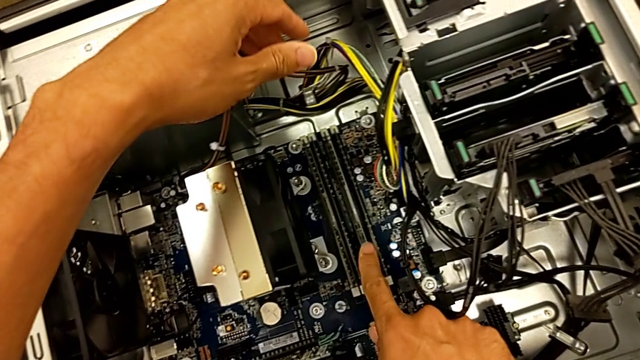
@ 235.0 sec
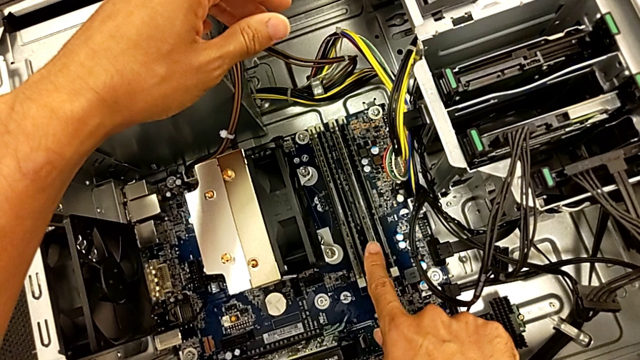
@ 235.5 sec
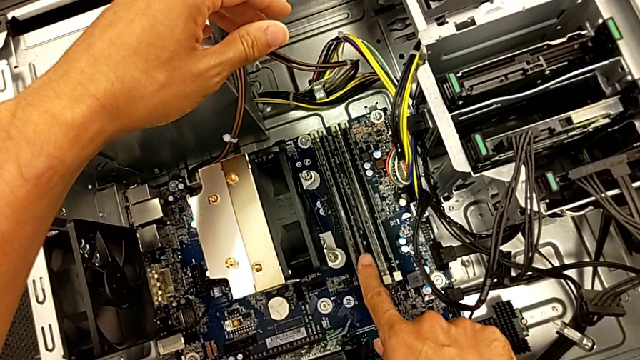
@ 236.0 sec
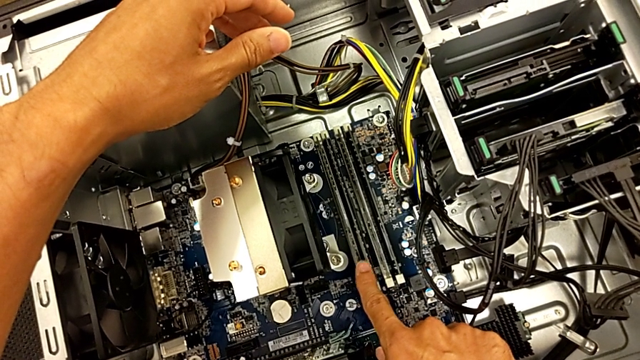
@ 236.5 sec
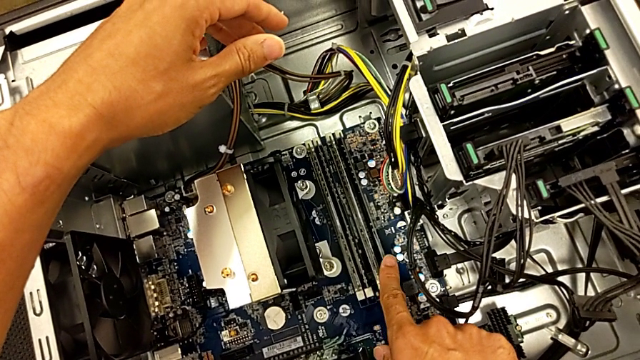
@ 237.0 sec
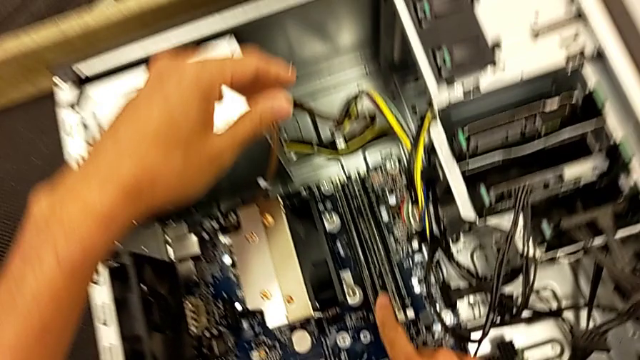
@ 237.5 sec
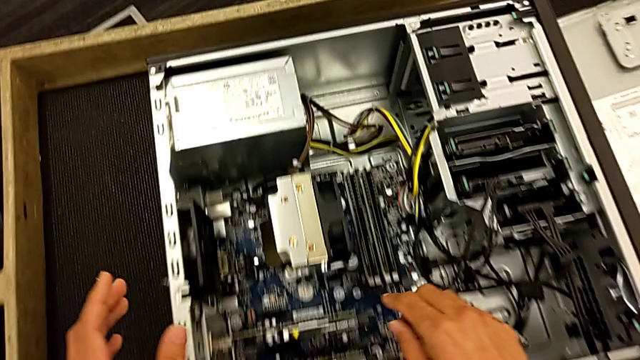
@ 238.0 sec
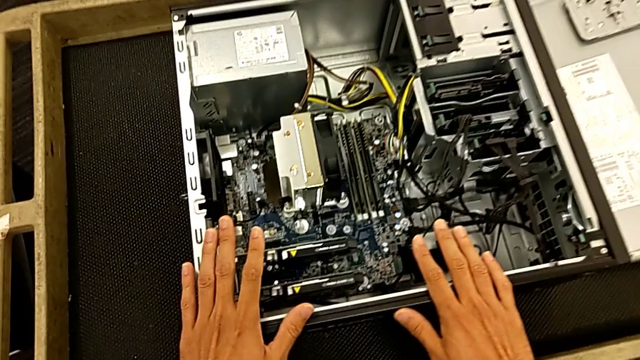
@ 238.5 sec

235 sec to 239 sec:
The camera wearer is assembling the RAM back. They inspect the RAM.

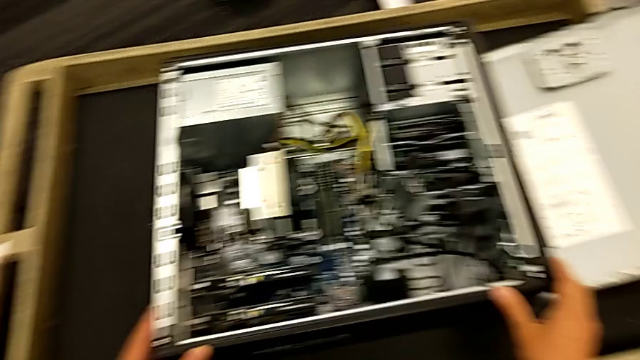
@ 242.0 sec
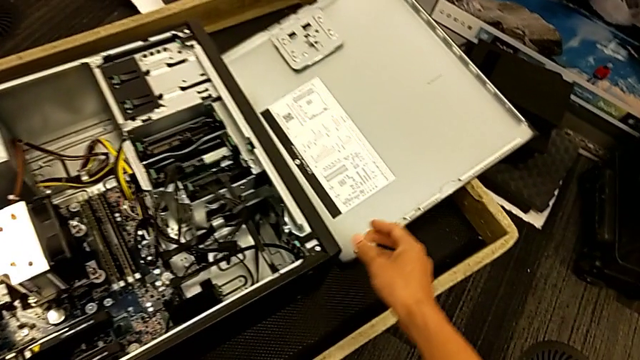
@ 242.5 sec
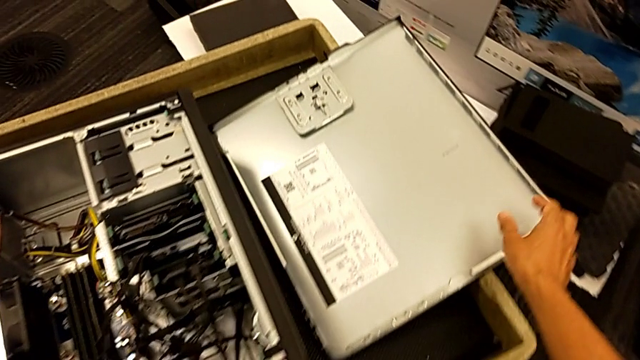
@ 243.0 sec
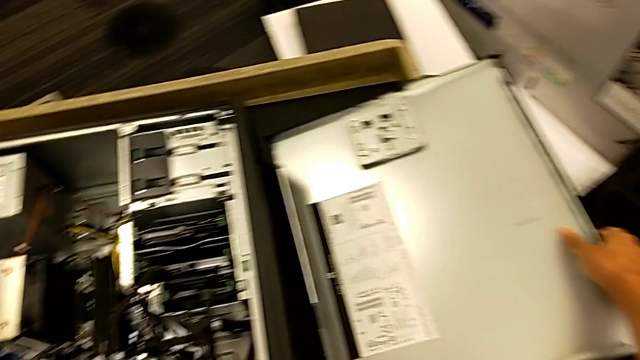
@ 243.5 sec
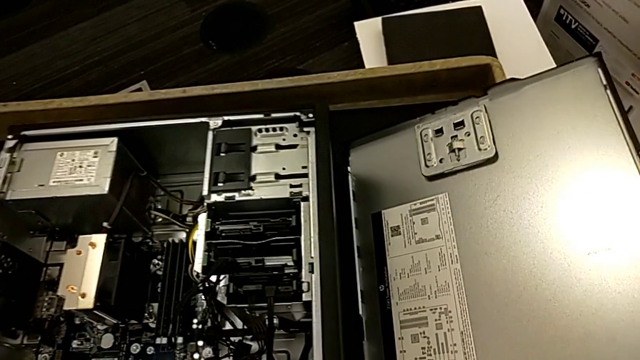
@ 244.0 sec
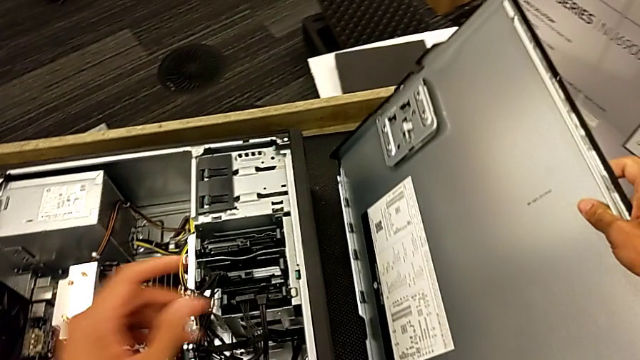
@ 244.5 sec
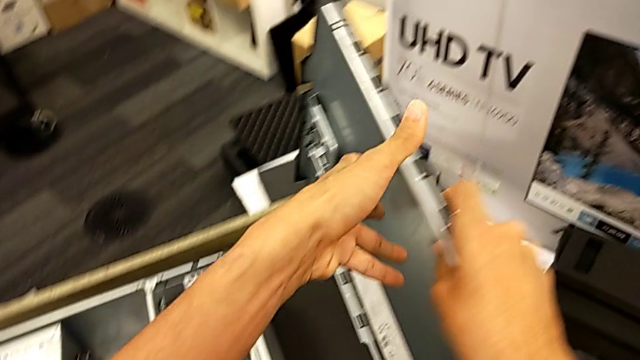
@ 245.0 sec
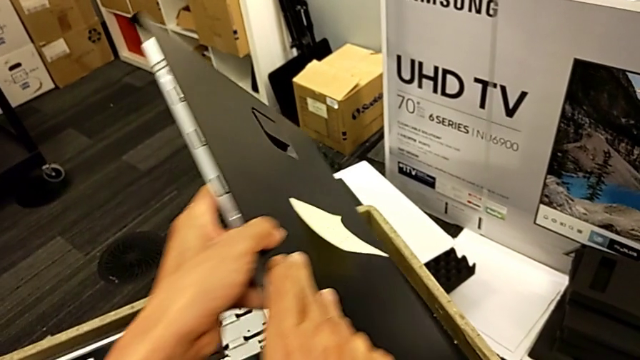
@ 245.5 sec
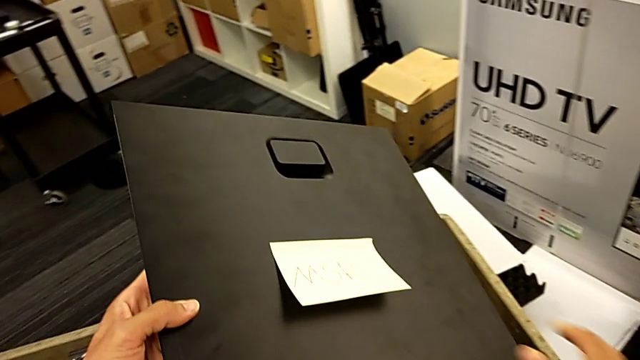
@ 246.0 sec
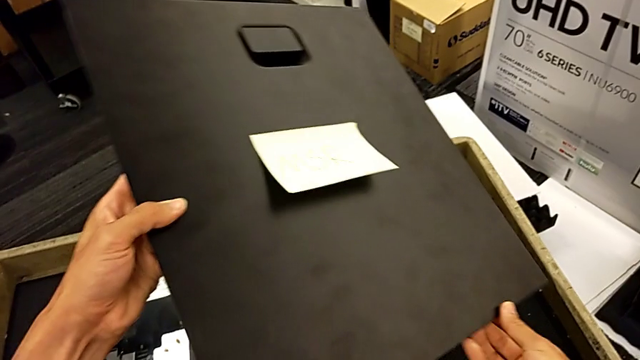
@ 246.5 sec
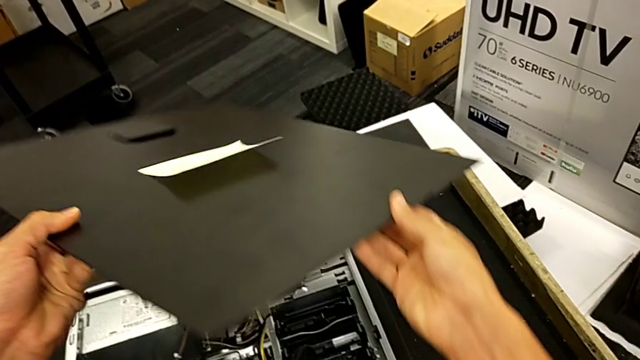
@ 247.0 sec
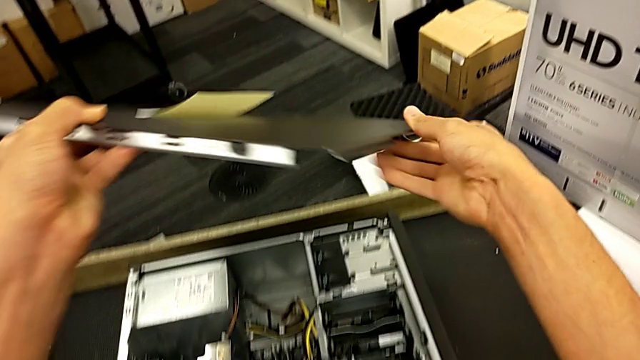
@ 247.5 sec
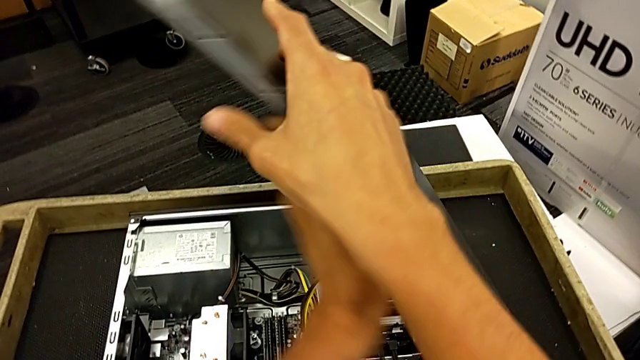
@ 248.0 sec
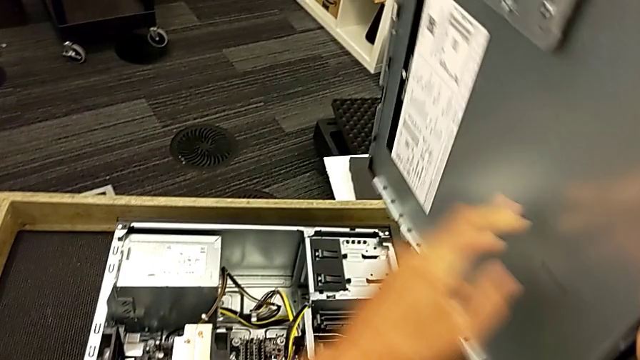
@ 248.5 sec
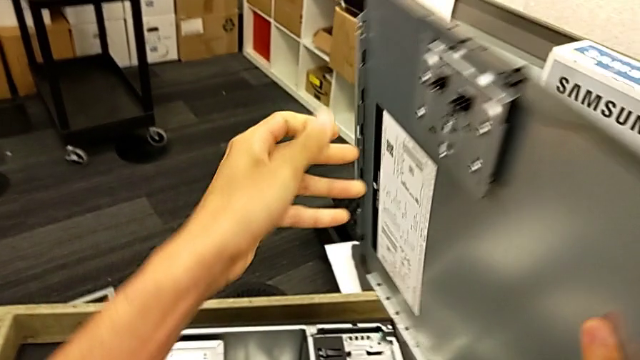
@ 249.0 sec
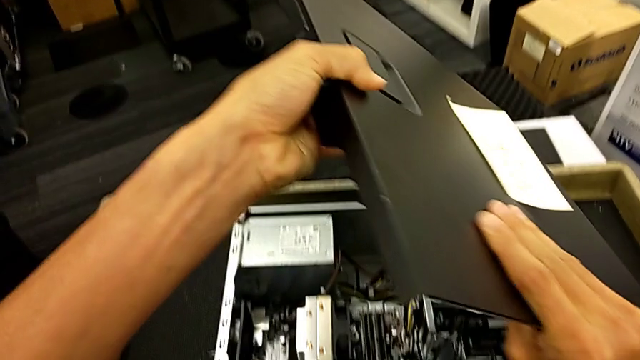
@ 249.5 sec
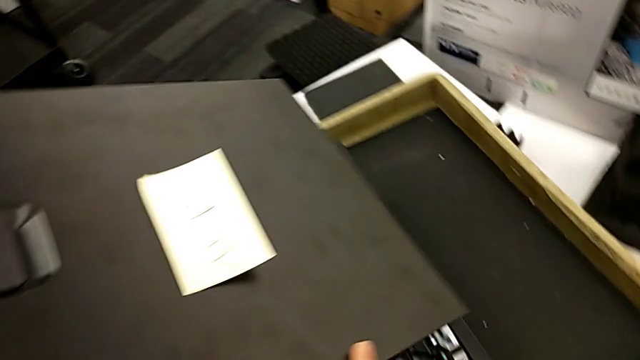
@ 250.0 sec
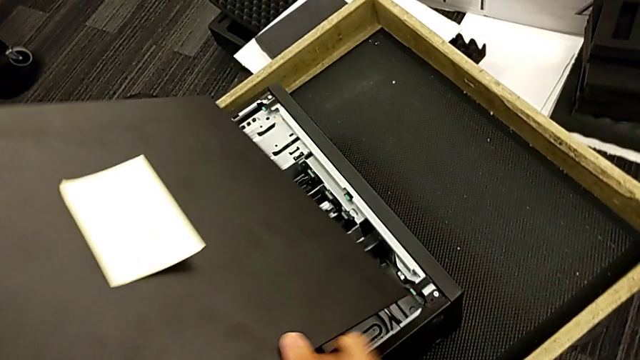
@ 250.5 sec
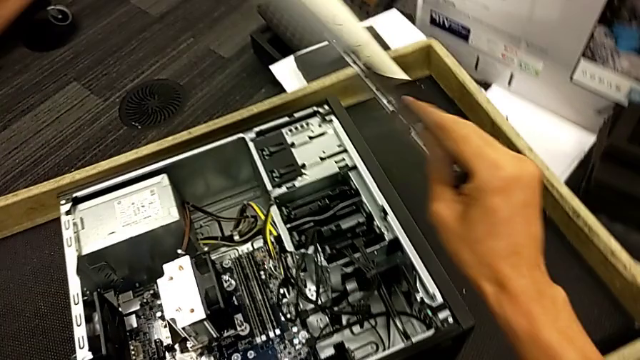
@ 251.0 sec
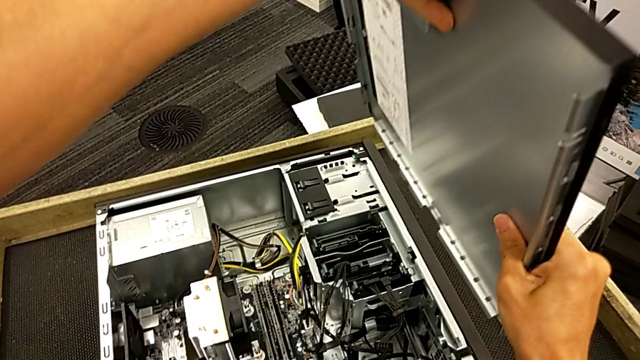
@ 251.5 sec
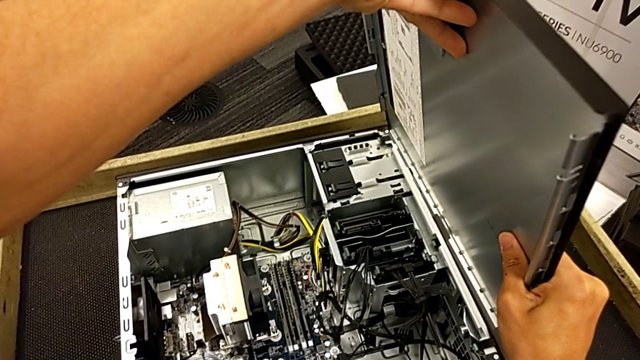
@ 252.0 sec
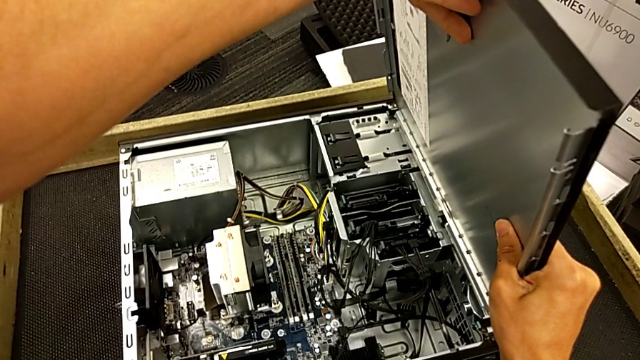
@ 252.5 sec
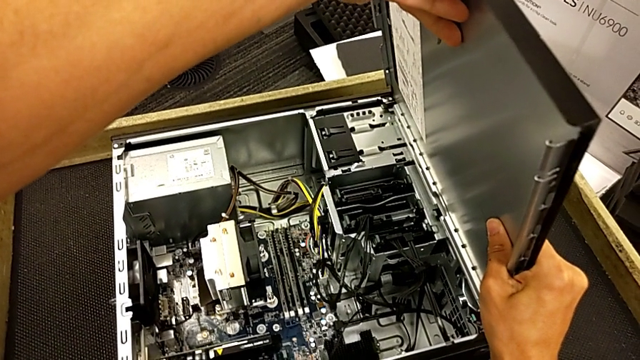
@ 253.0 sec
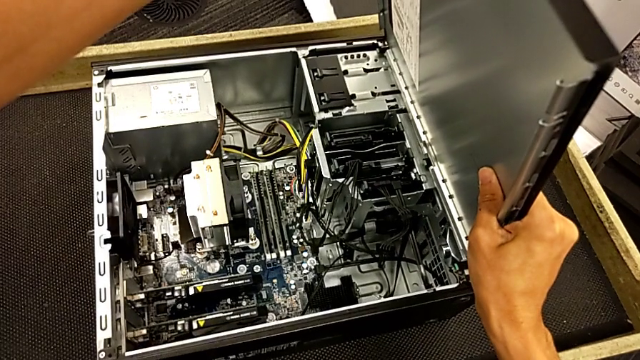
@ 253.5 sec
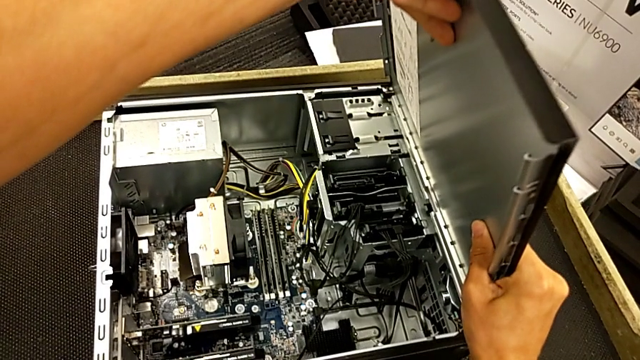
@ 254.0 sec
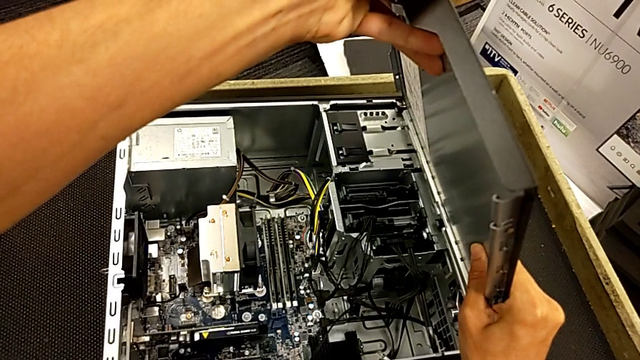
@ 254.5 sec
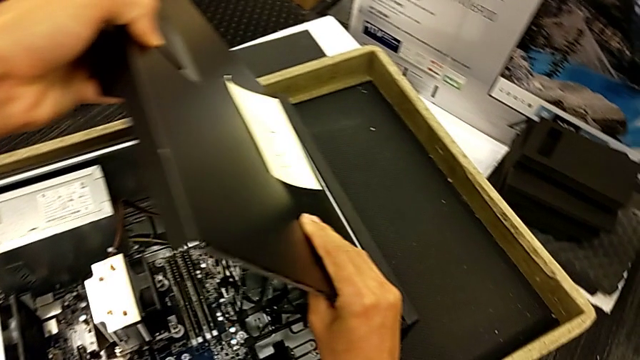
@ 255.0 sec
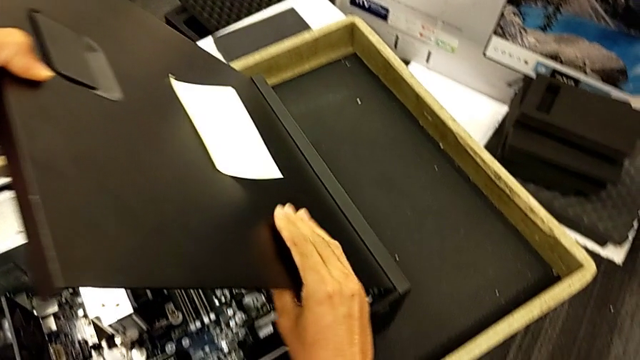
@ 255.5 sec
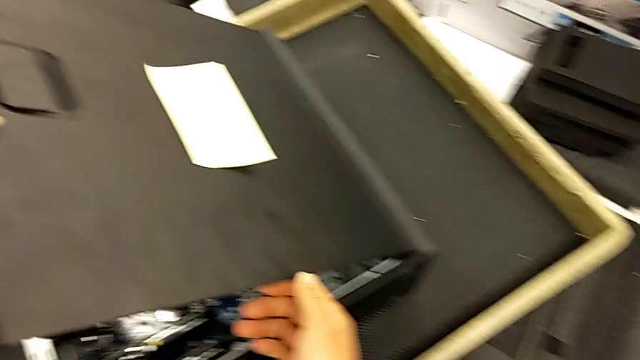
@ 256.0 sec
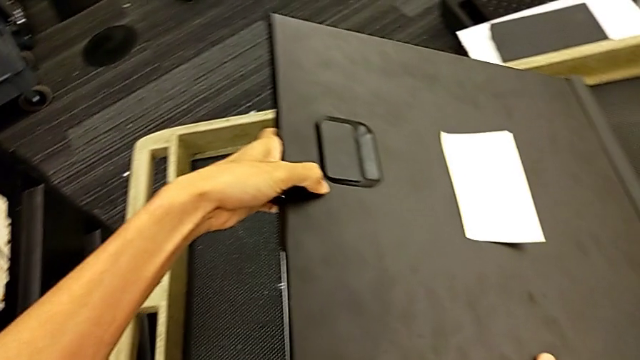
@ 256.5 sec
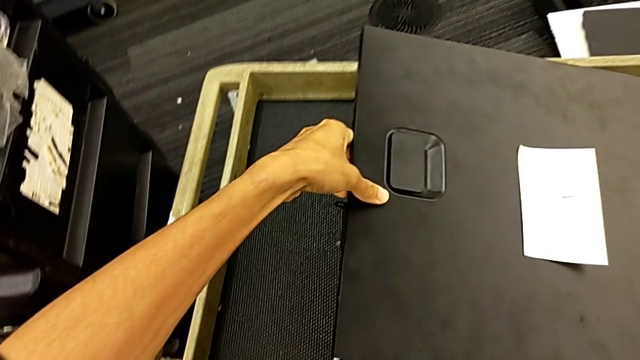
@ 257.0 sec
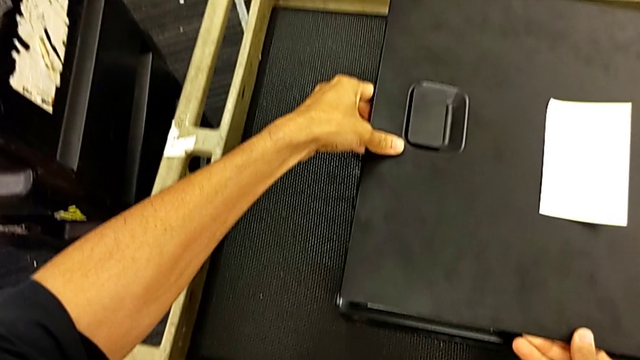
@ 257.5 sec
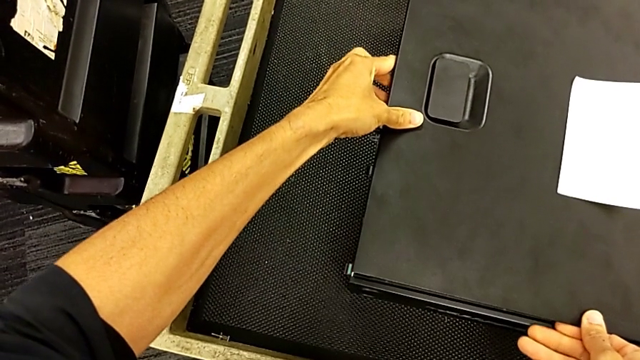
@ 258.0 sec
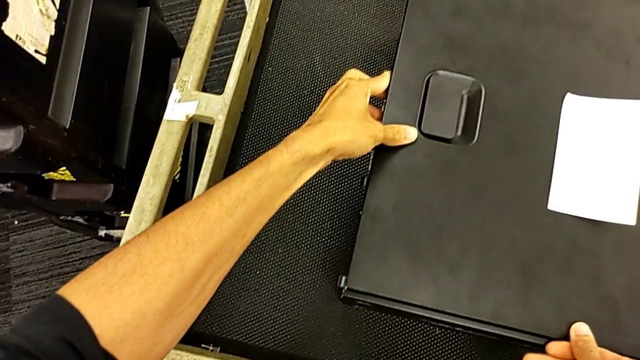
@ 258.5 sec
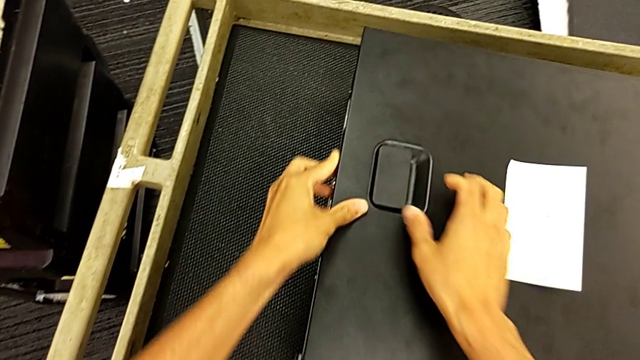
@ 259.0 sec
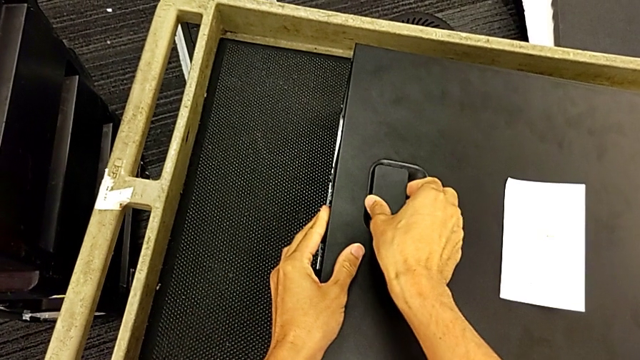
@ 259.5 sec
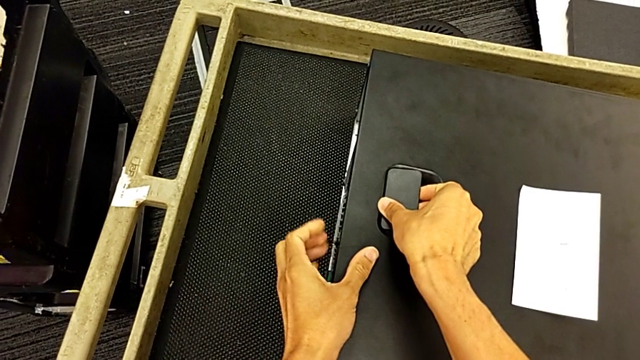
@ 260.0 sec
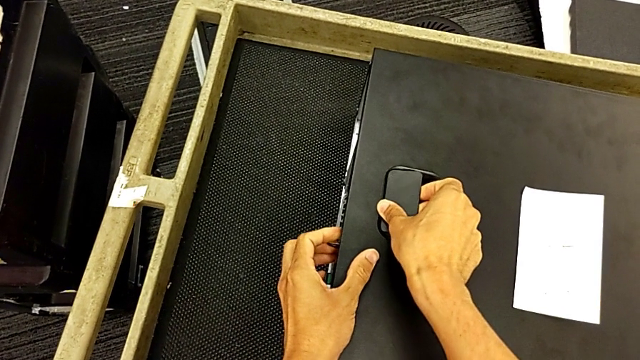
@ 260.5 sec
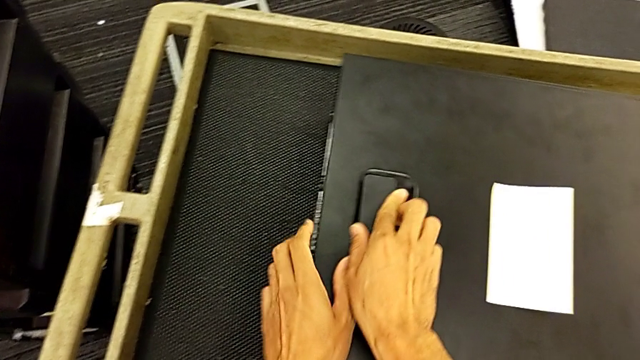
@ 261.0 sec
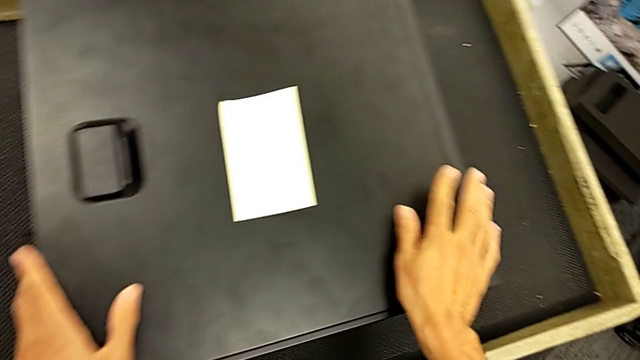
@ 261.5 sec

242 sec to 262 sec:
The camera wearer is putting the cover on the computer tower. They lift the cover, rotate it, inspect it, lift it and begin to close the computer tower.
